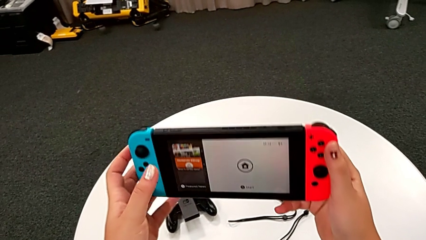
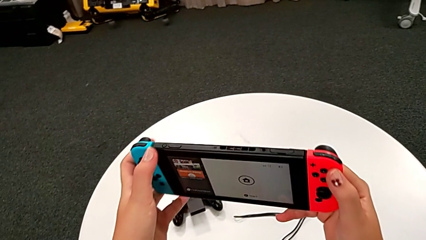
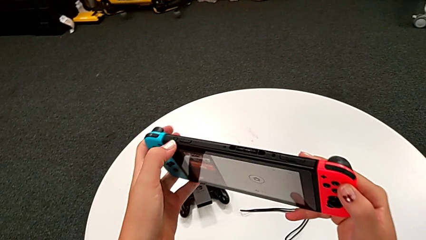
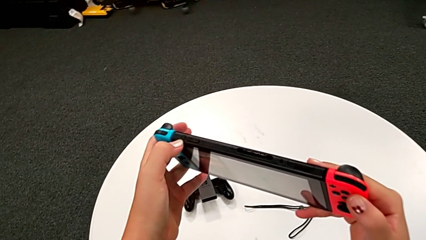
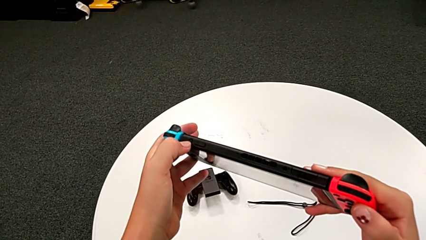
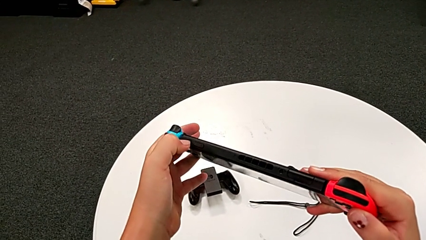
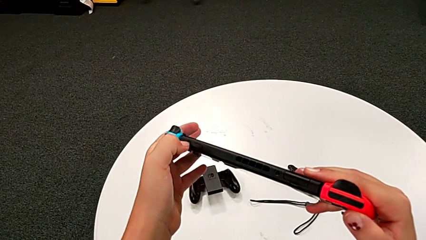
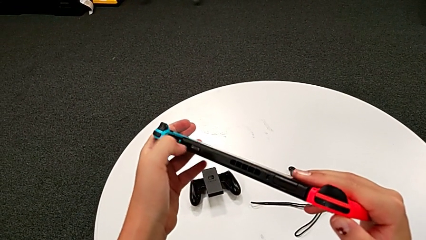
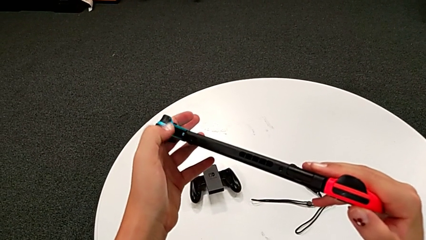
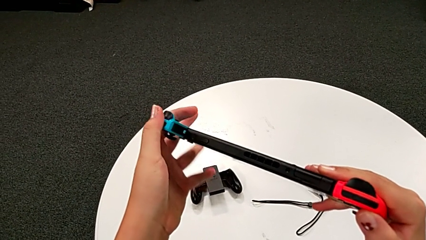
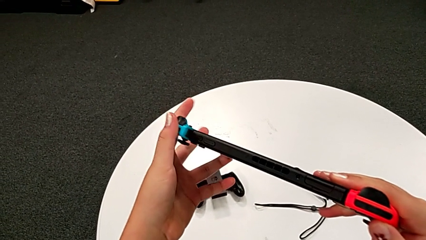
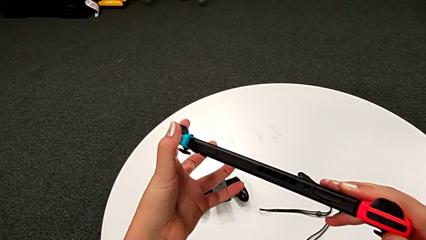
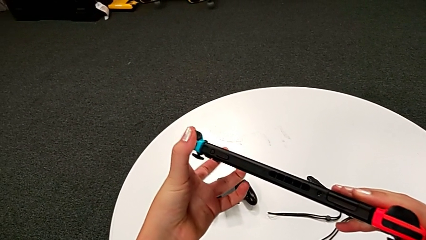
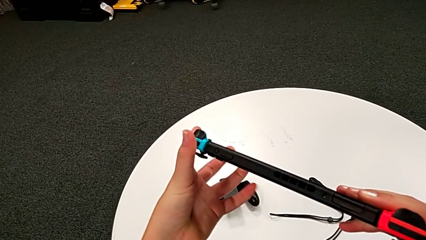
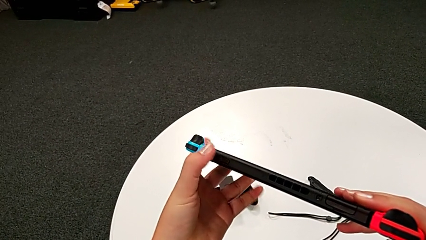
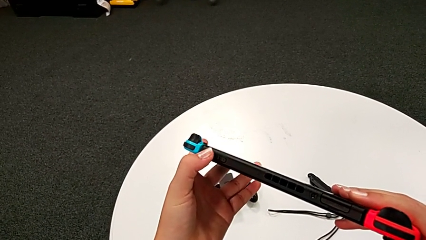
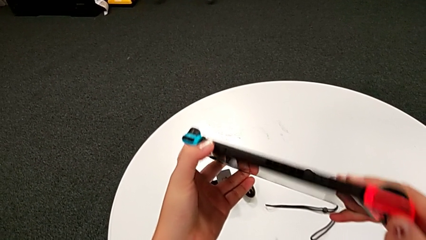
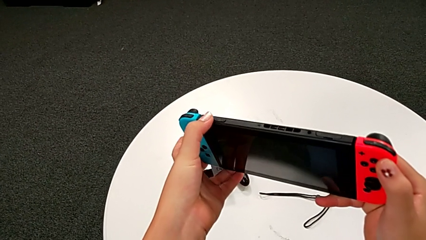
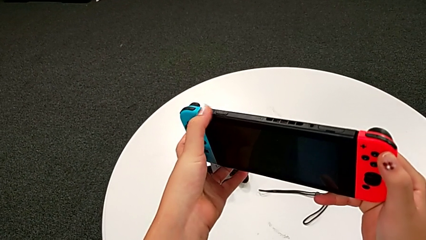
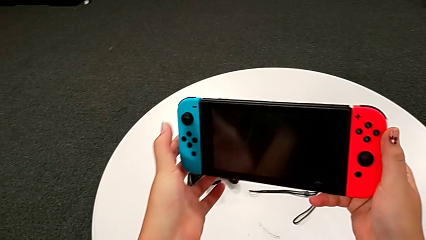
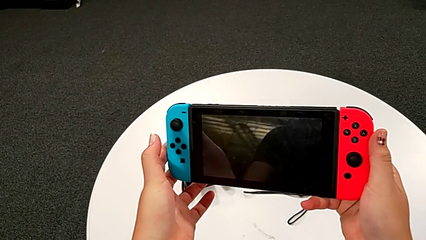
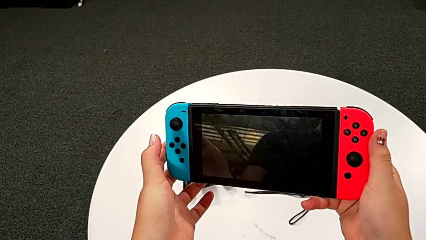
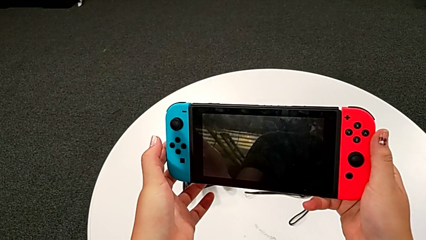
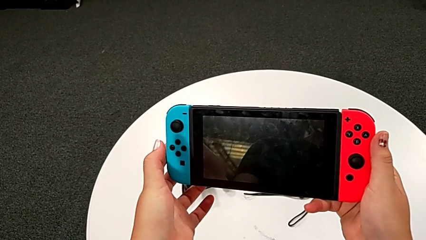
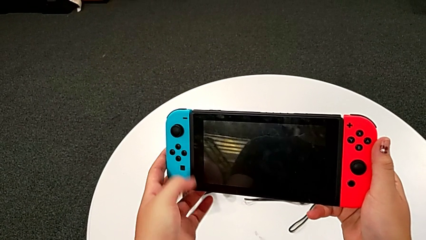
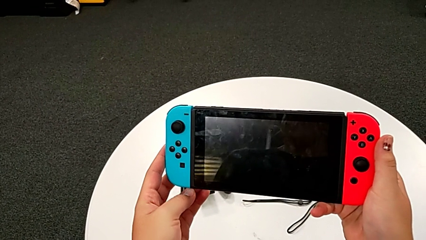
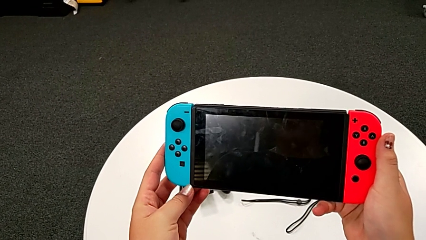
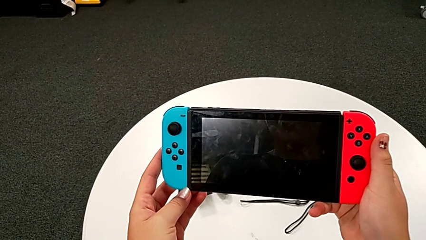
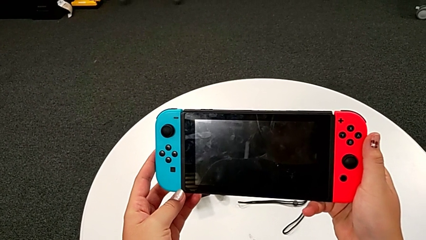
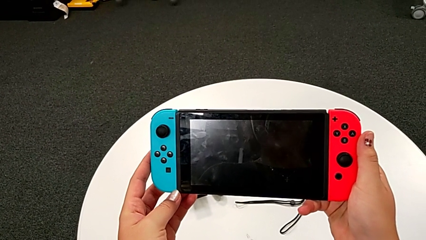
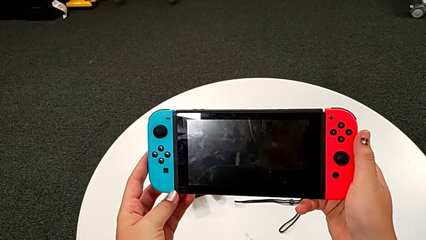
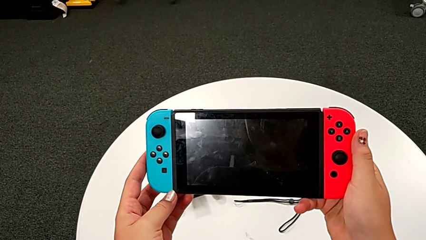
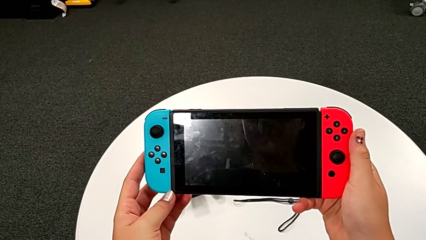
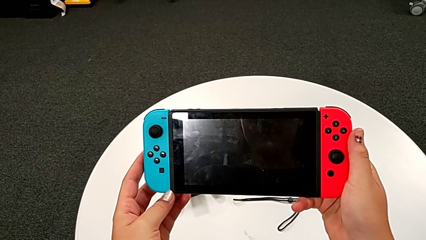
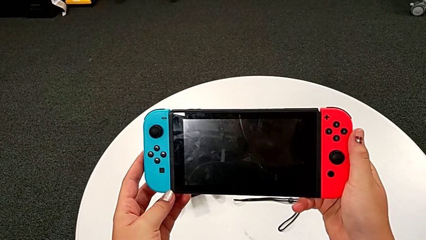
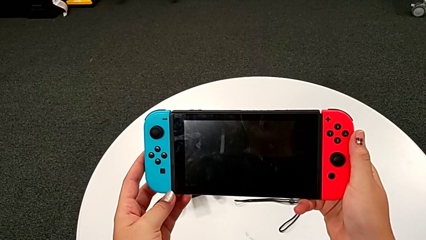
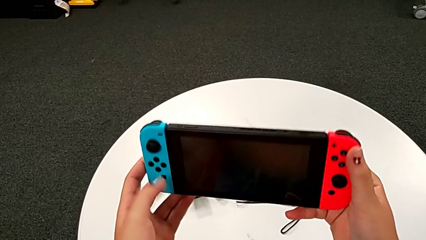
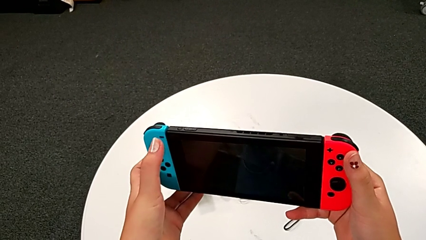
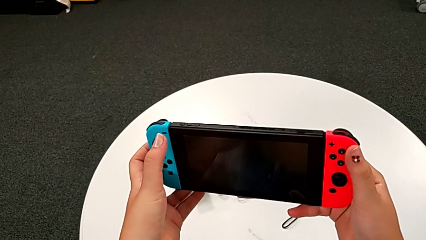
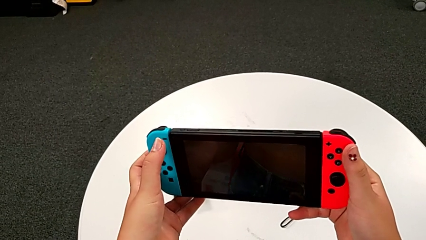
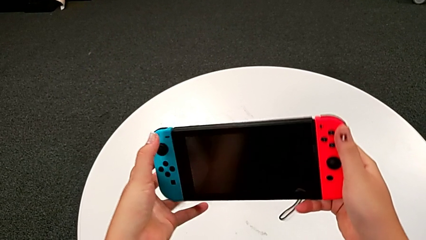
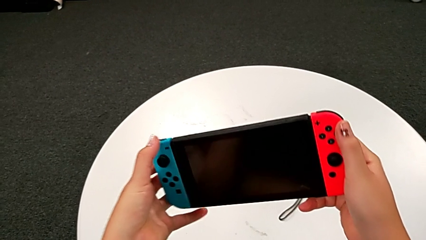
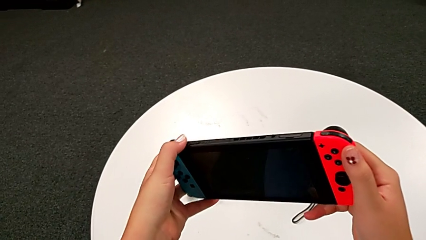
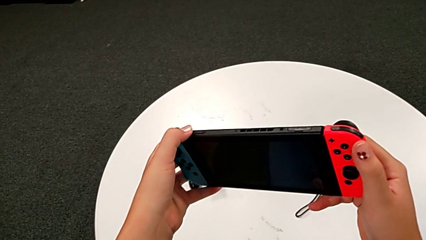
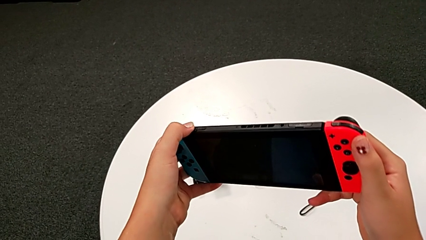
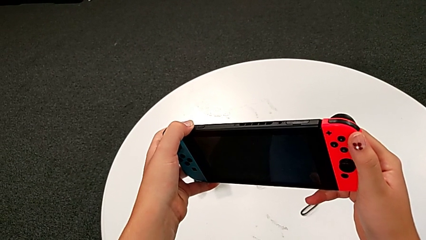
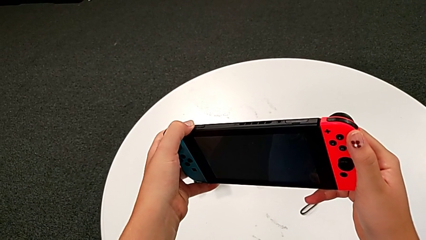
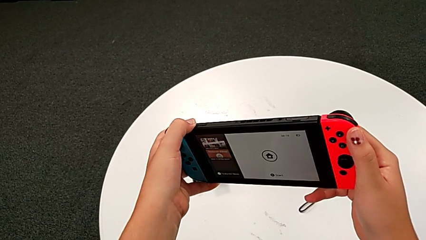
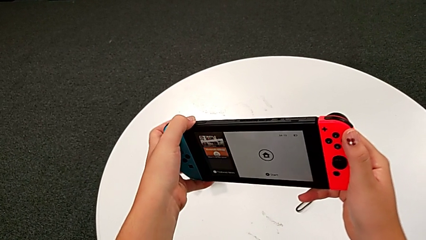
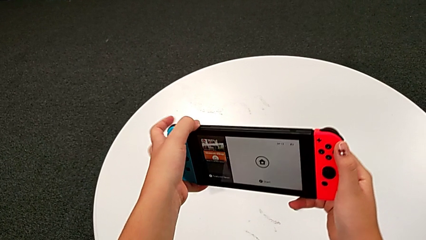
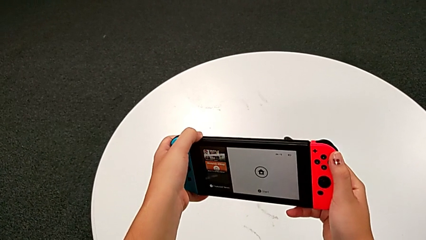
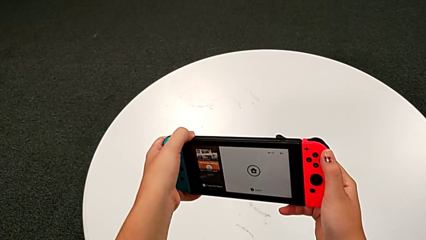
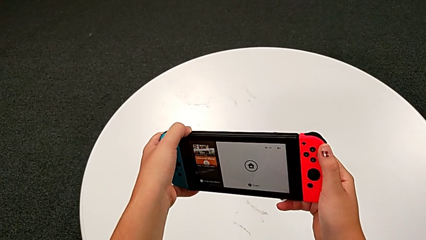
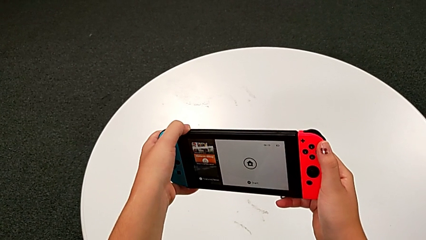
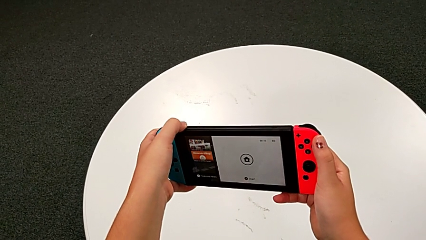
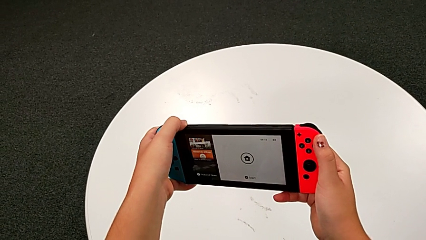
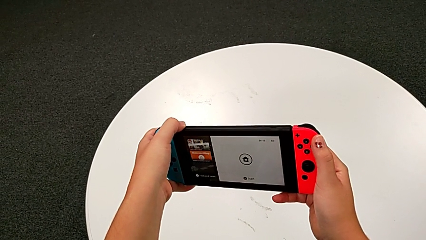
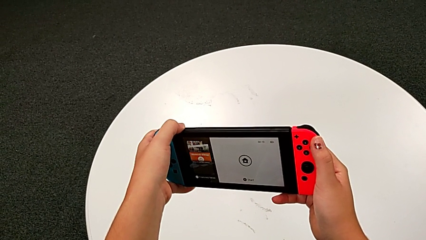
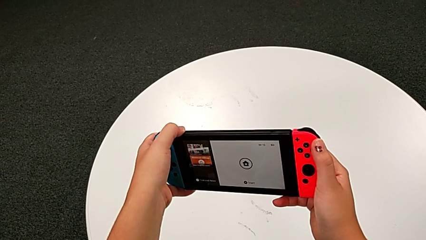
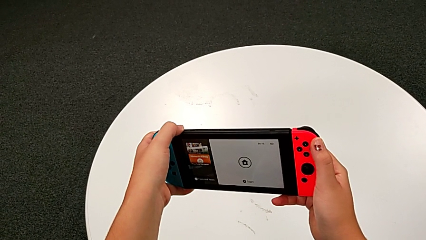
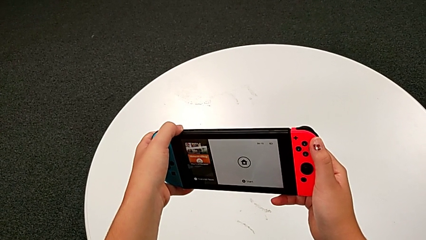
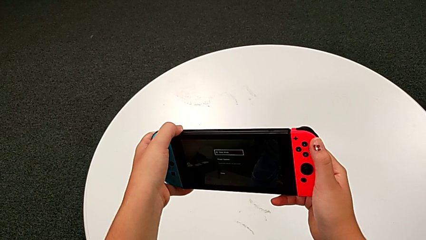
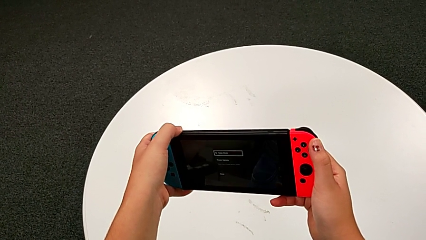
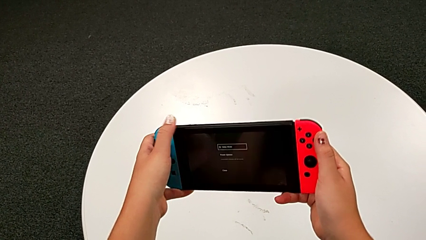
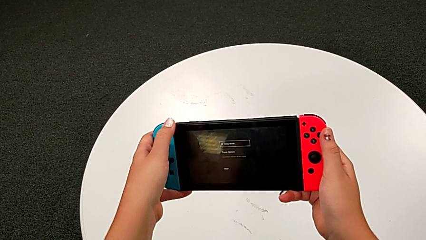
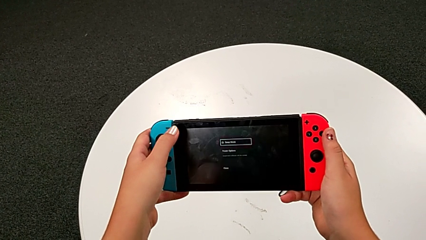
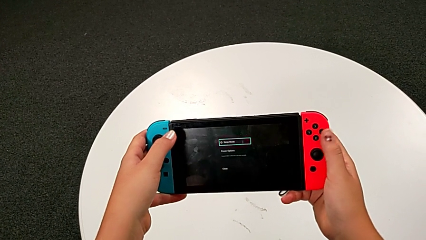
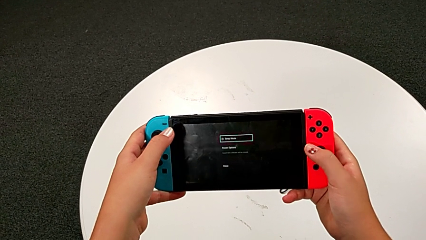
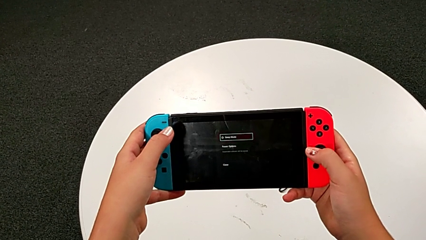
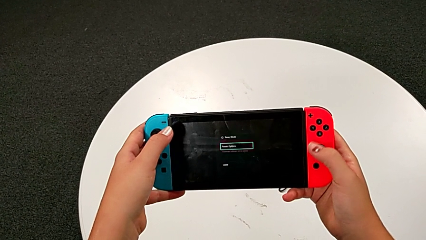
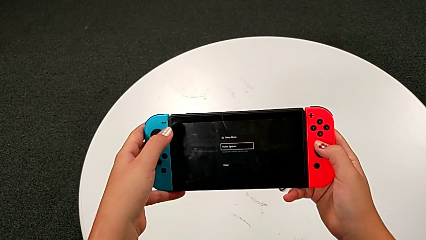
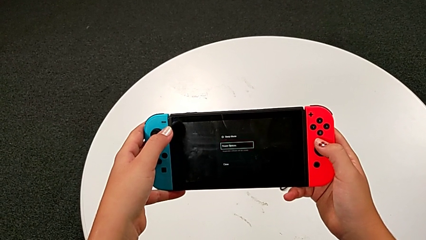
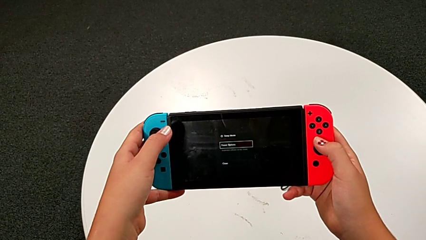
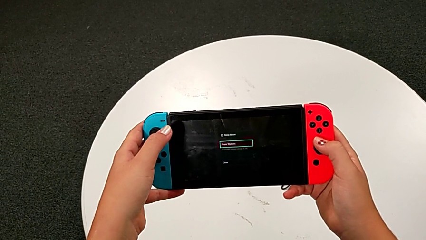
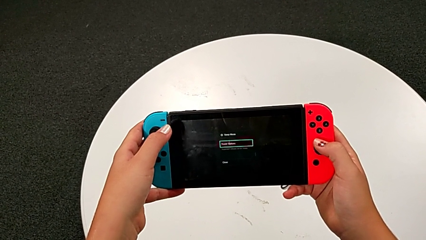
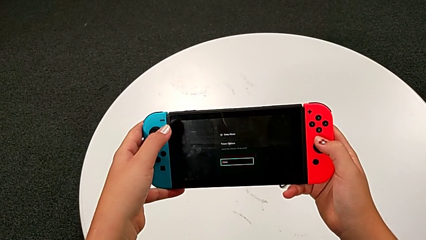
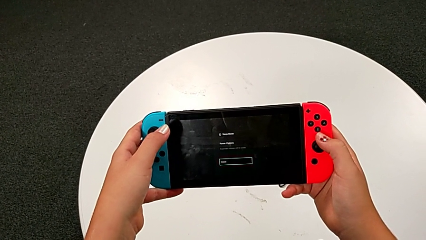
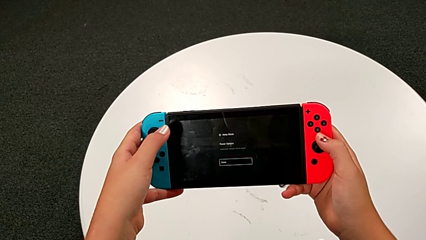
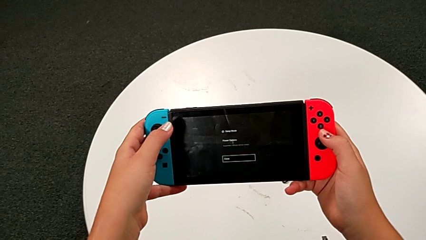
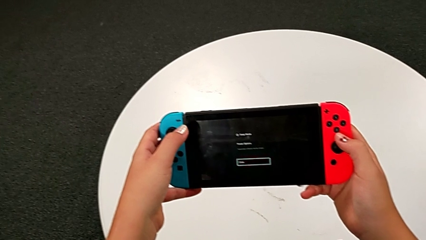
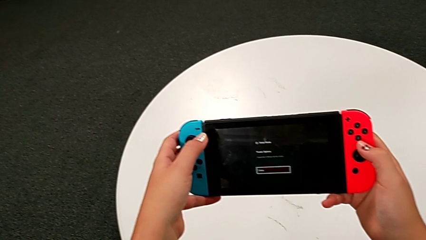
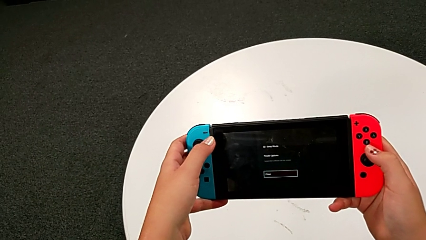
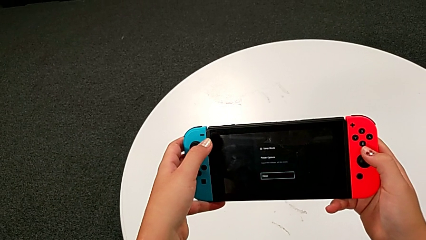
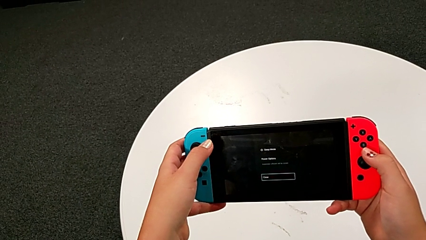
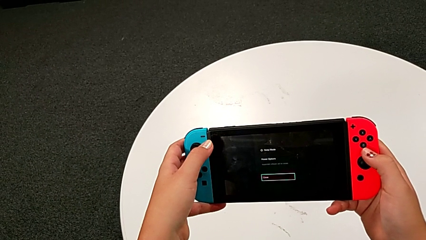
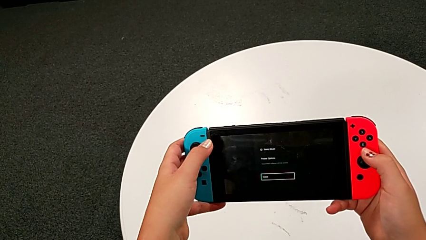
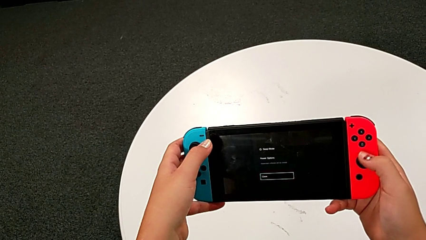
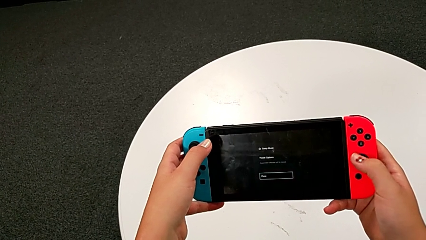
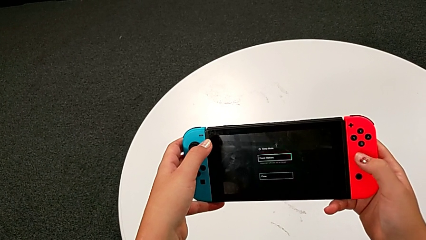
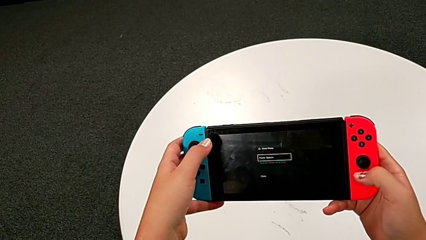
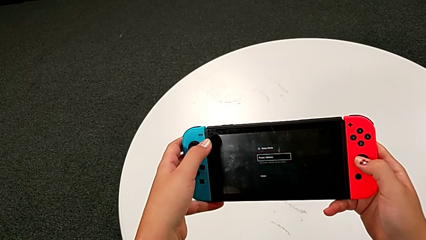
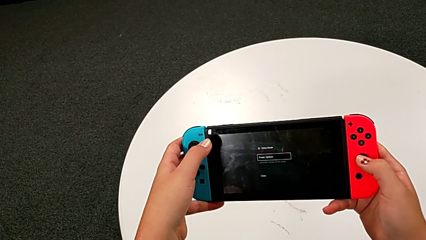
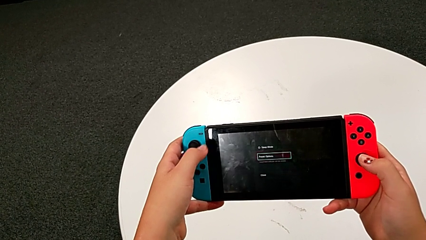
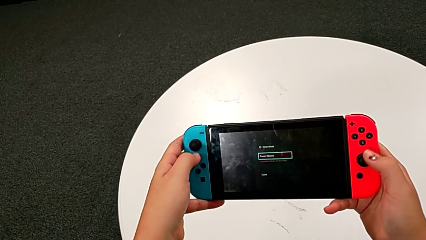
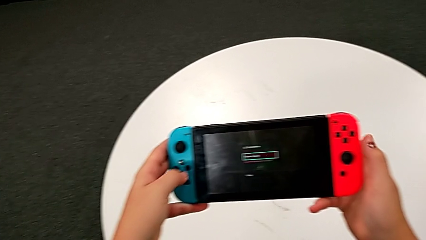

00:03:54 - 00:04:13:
The camera wearer is turning off the Nintendo Switch. They press the button three times and begin to press it.
